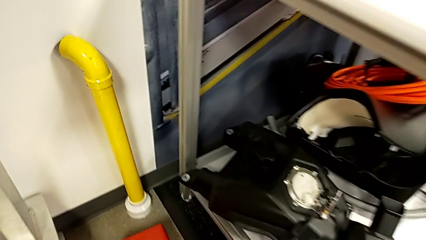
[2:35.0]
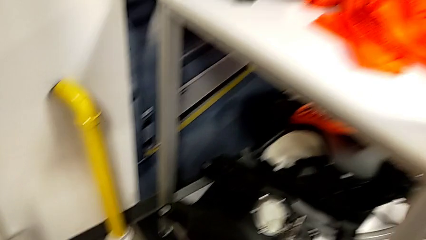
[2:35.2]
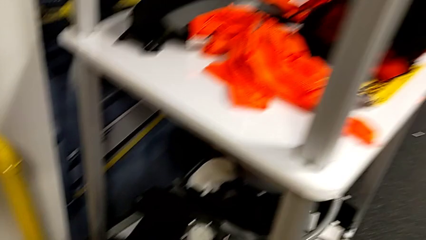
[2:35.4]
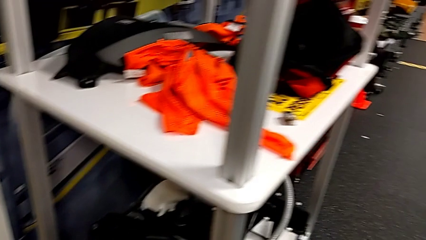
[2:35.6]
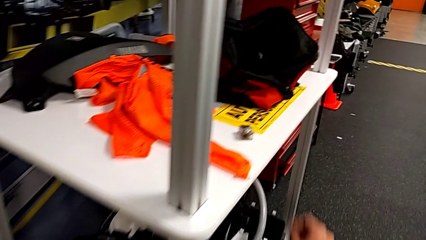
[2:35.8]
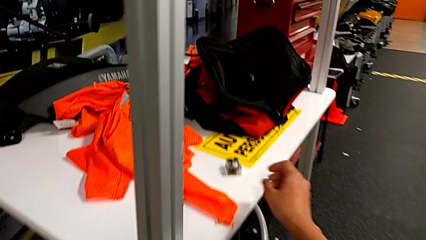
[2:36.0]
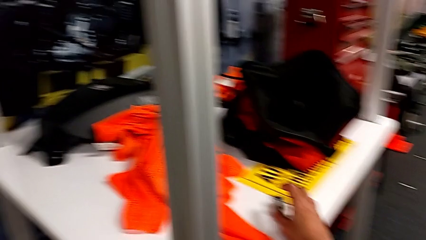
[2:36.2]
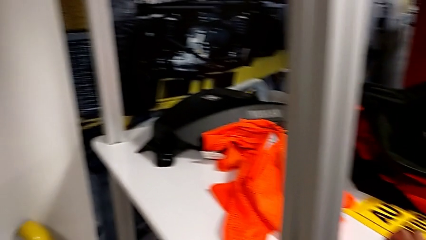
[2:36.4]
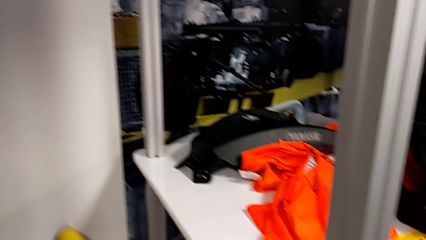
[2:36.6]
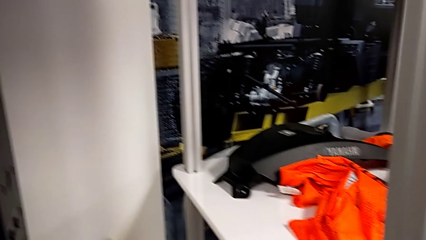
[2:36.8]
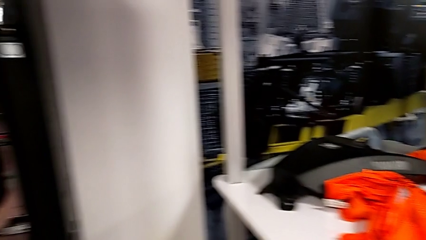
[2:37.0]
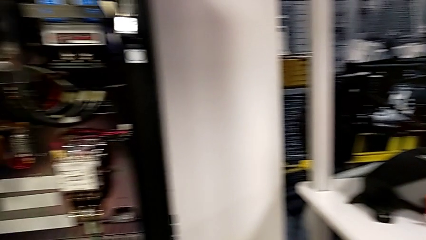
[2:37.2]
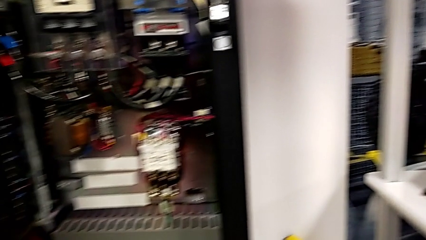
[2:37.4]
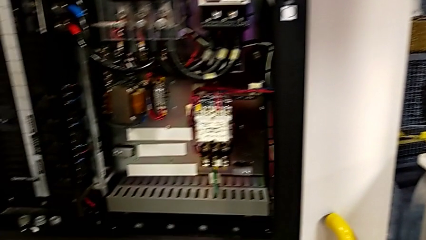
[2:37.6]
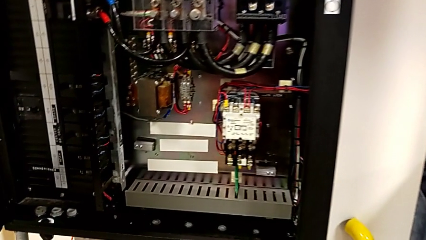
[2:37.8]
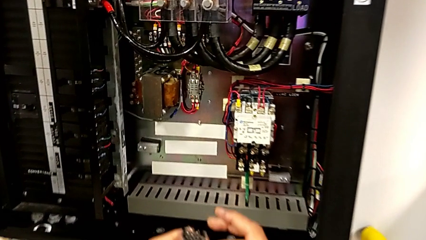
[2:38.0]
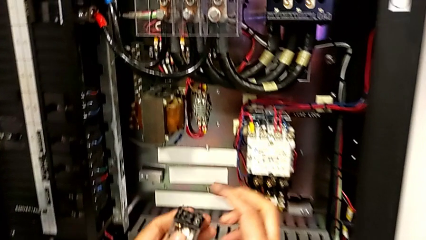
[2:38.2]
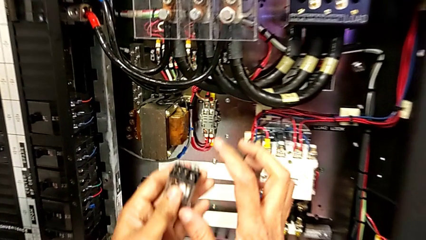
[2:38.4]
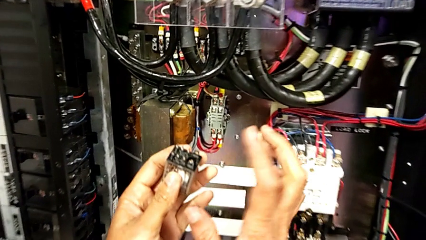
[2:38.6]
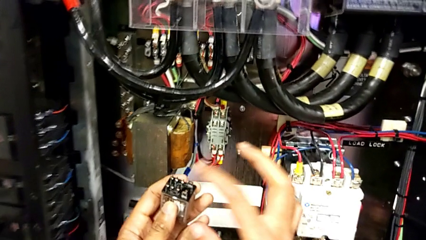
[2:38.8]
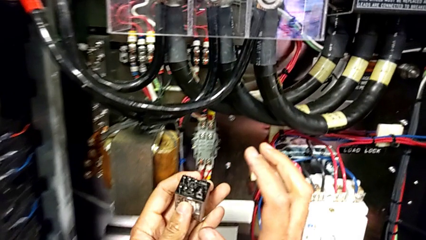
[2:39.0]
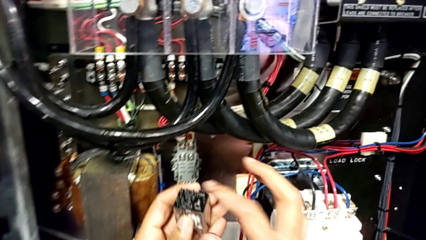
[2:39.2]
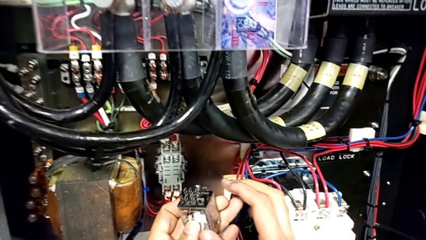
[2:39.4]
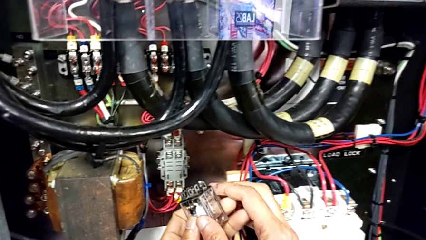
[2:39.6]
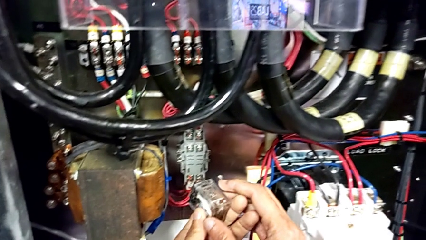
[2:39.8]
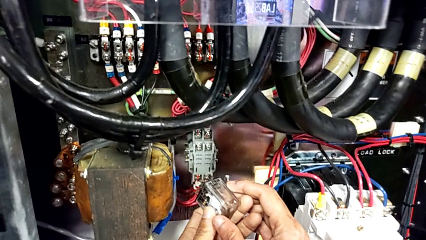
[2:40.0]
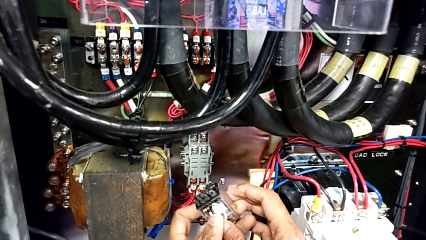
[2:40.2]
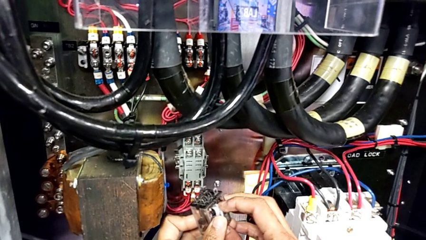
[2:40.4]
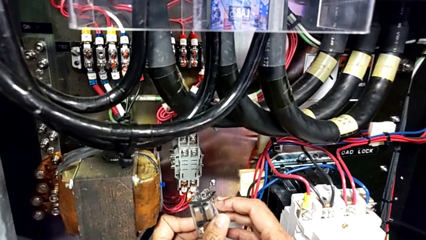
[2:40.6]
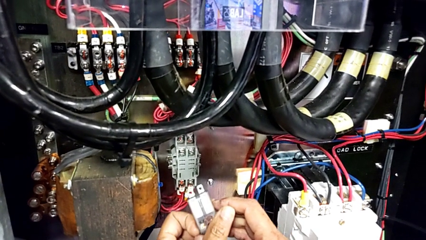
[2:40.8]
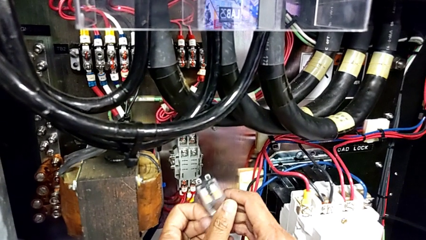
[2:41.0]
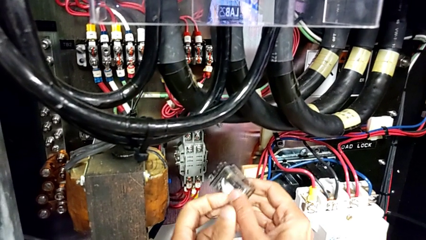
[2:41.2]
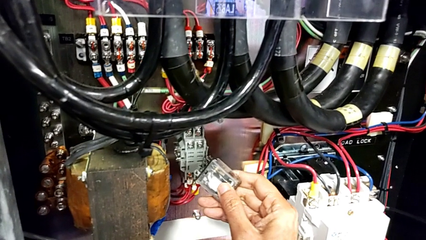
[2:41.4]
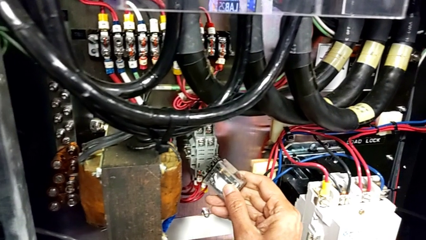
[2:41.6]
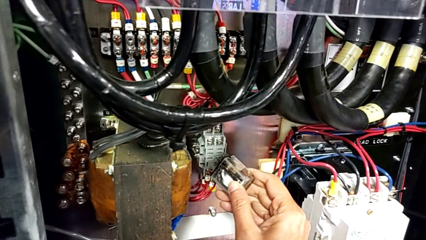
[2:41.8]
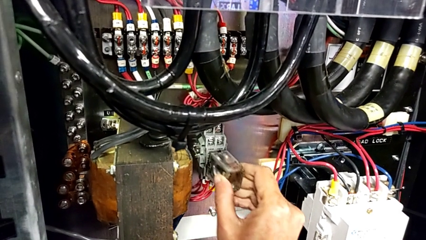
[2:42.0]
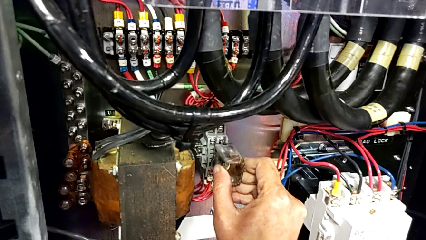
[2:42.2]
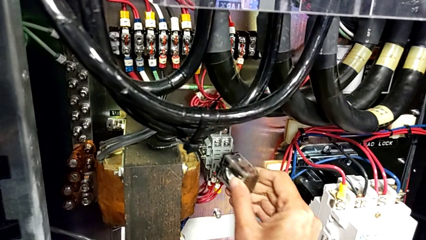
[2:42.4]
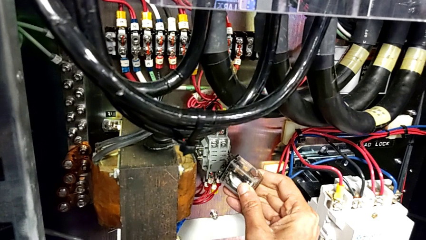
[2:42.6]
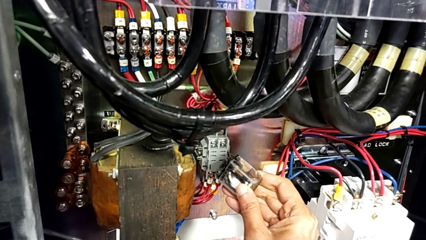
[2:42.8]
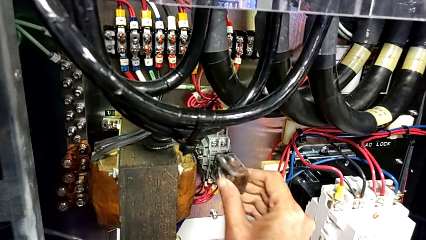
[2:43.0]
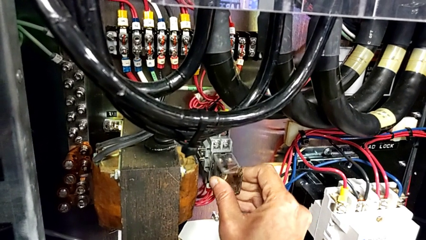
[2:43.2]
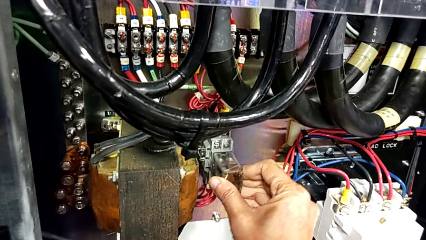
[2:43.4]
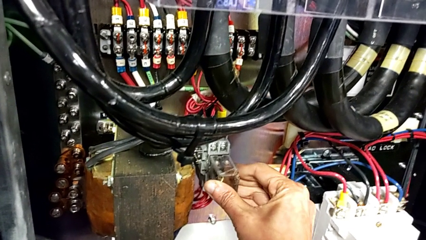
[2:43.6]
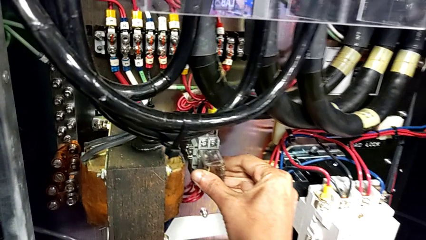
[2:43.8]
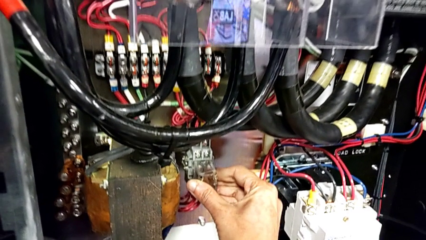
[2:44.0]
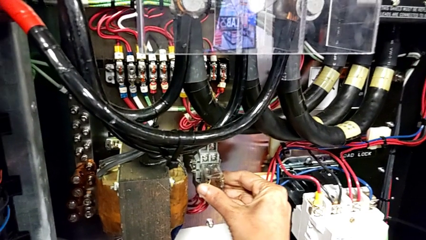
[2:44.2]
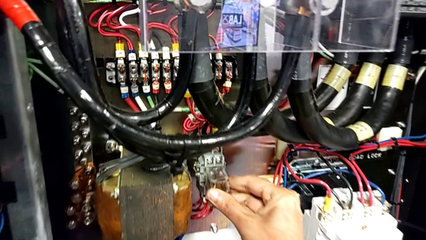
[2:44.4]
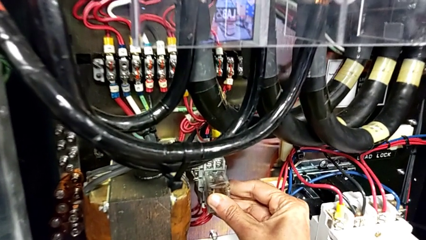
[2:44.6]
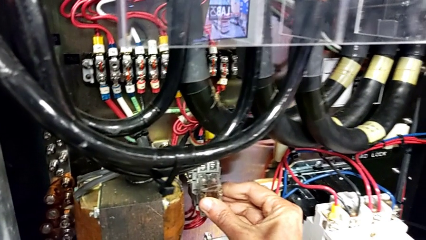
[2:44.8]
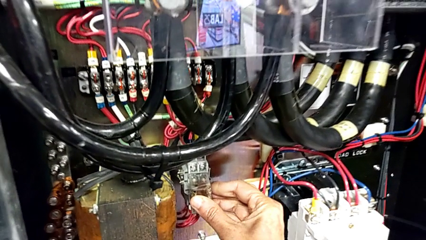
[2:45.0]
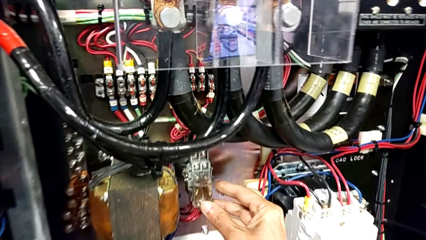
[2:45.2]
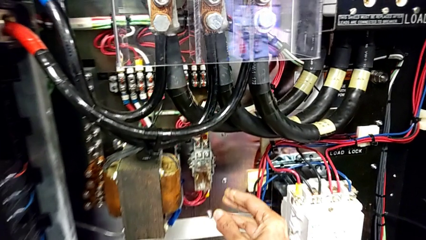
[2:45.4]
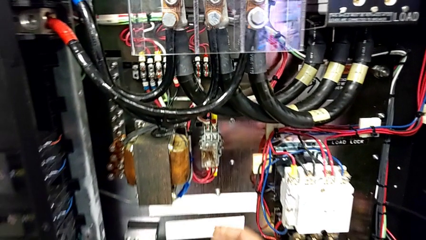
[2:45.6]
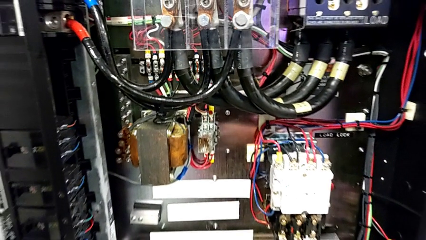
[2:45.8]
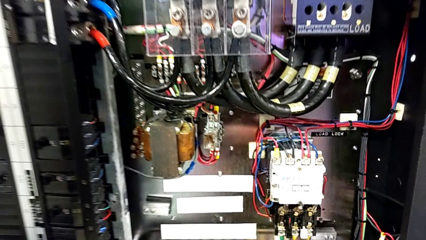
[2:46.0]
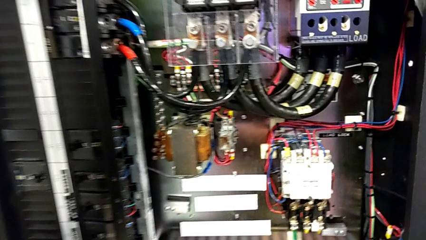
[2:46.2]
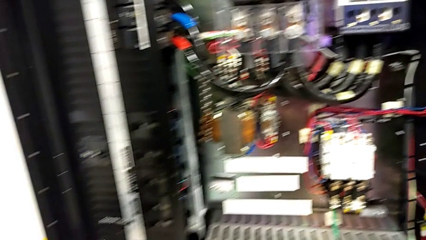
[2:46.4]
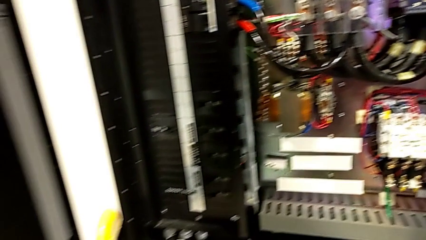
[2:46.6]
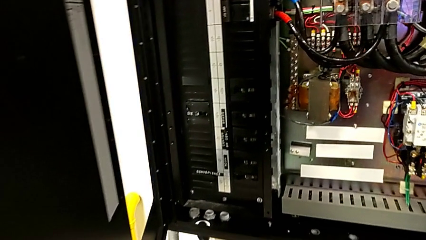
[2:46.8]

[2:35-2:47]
The camera wearer inserts the circuit breaker that is damaged. They grab the circuit breaker, tap it, rotate it, insert it and push it.

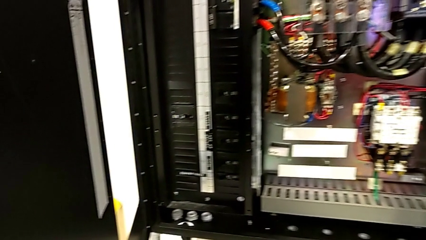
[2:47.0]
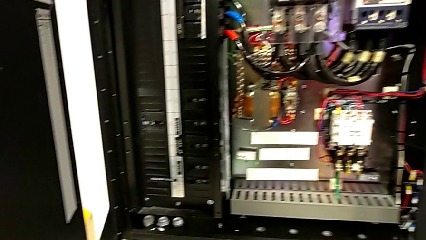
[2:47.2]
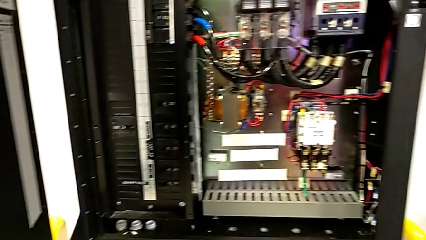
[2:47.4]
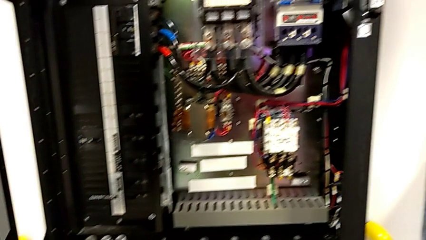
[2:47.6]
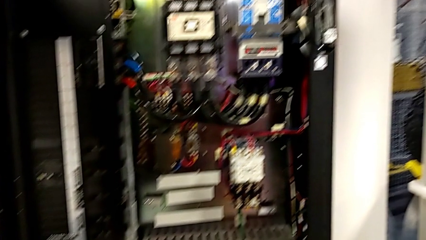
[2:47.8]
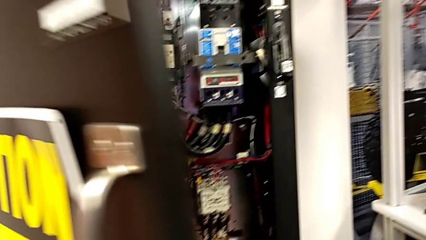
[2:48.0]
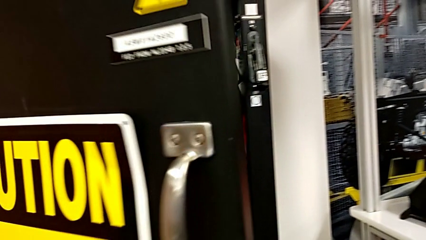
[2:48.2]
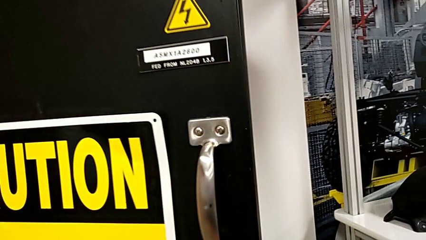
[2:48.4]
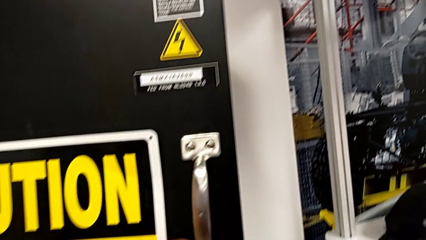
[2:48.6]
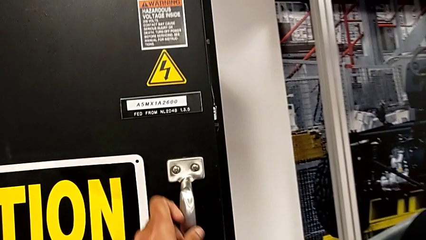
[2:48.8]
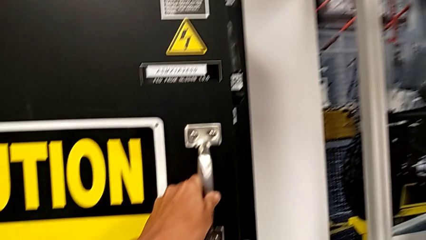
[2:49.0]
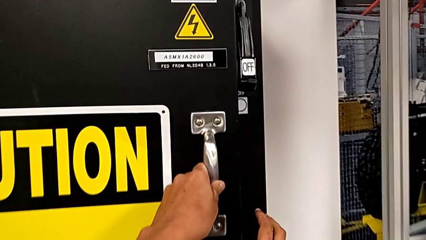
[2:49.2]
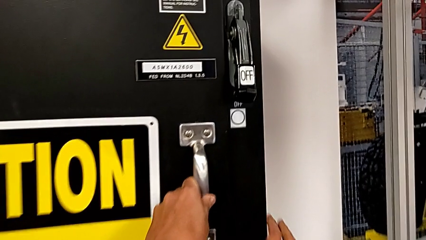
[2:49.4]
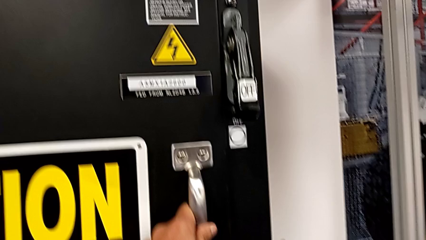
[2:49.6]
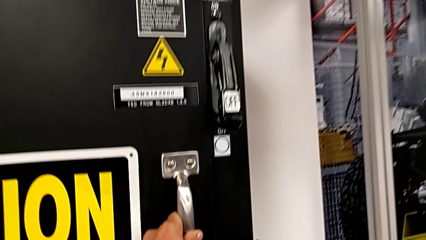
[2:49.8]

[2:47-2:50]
The camera wearer closes the front door. They push the front panel door.
